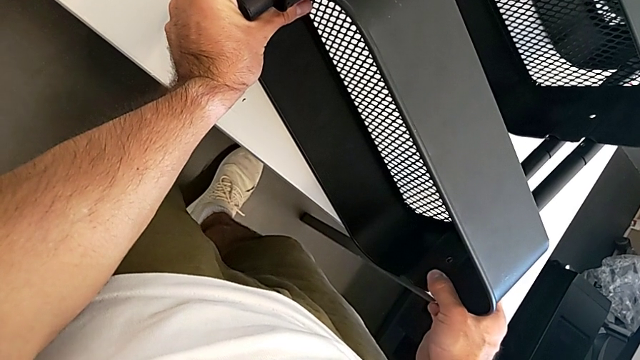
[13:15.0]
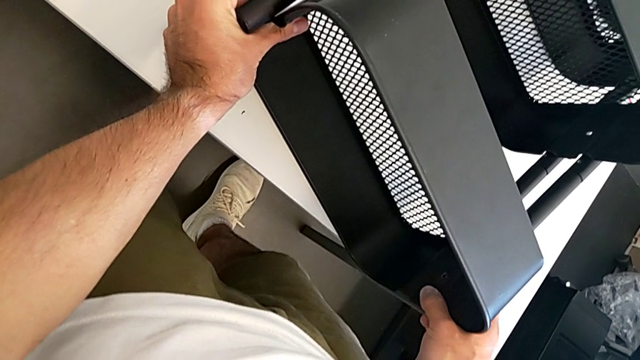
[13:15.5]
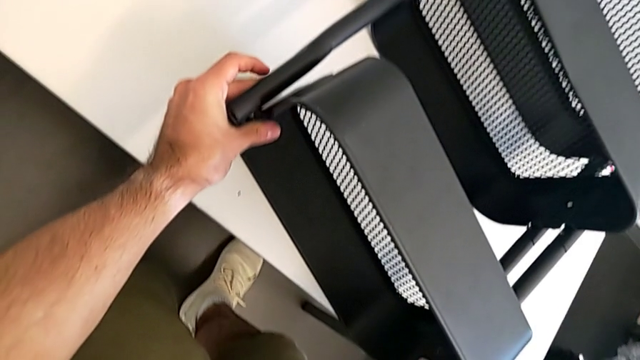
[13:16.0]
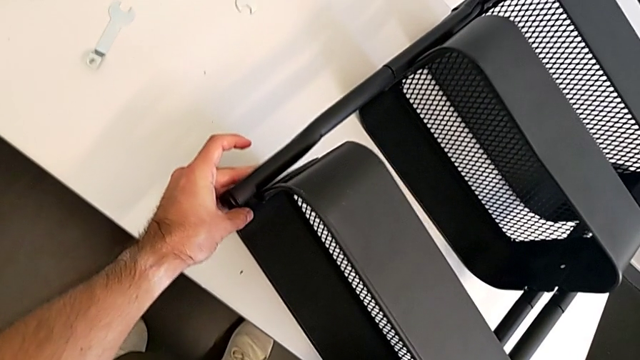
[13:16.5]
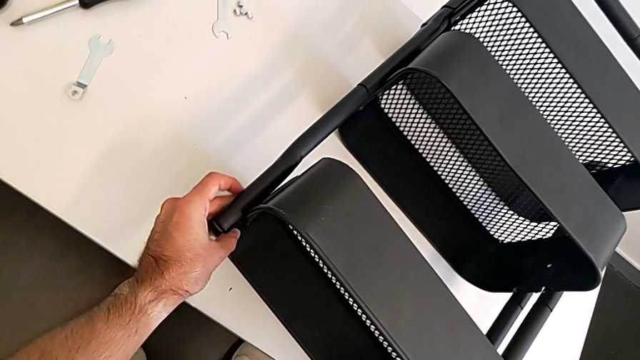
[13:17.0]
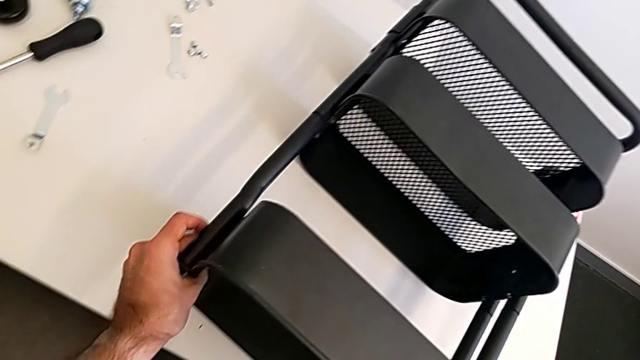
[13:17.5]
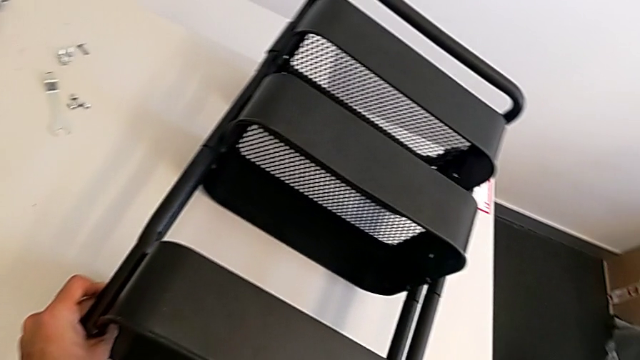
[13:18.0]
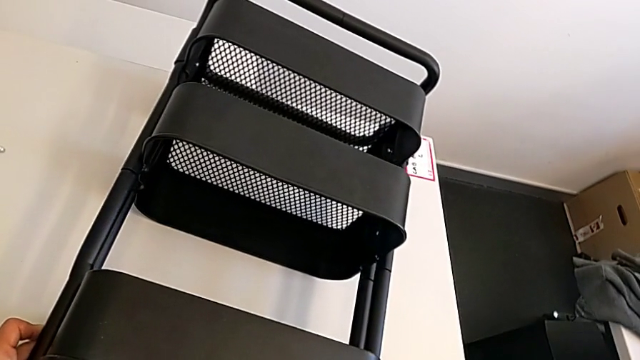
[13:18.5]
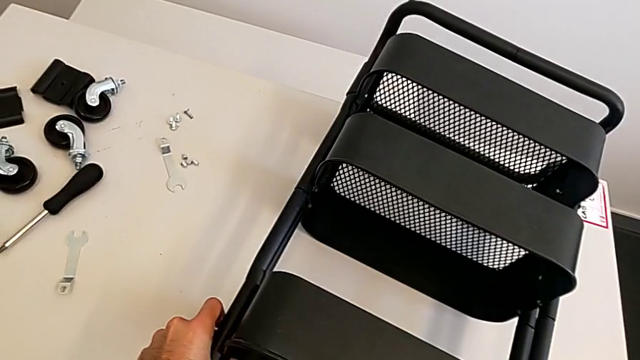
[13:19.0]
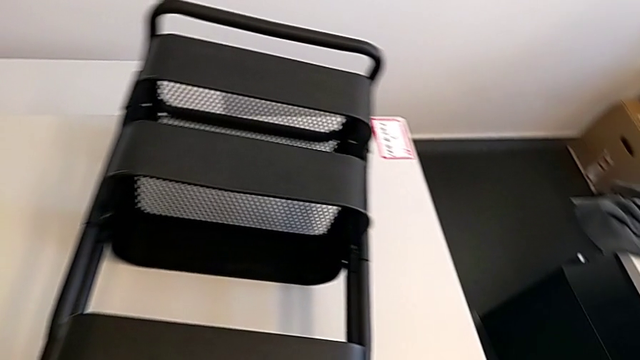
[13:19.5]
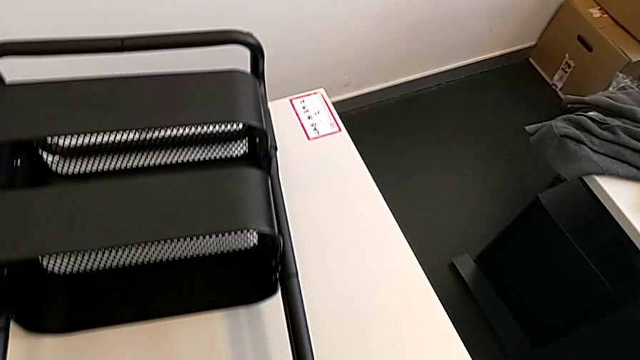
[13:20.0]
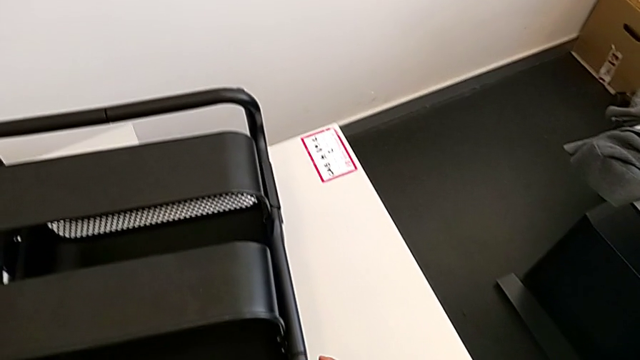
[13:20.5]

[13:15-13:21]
The camera wearer is aligning the two trays. They keep aligning the top grid tray.

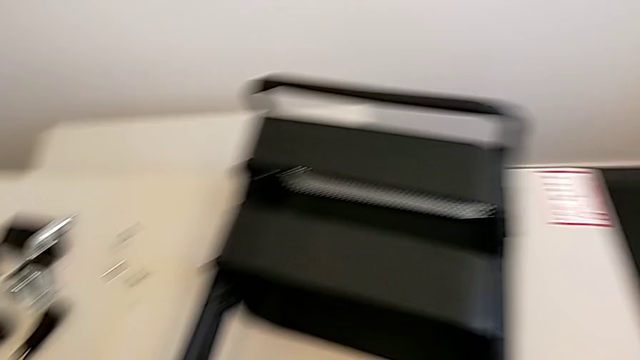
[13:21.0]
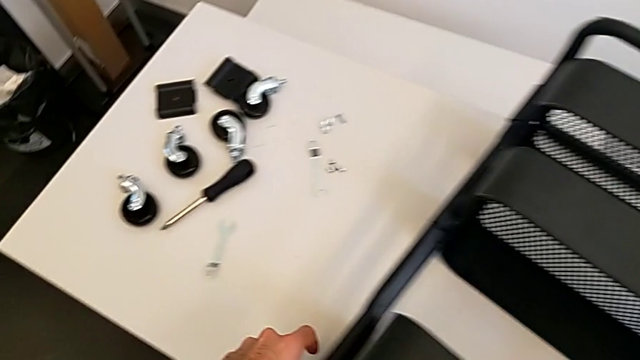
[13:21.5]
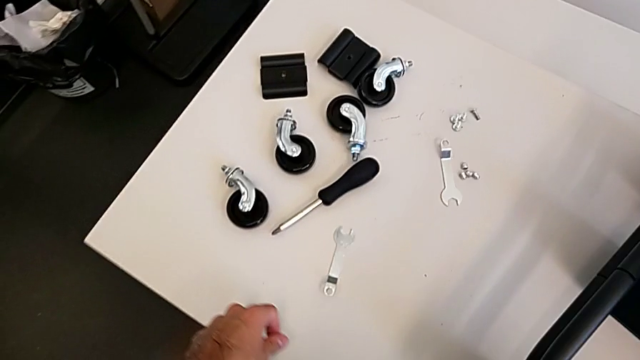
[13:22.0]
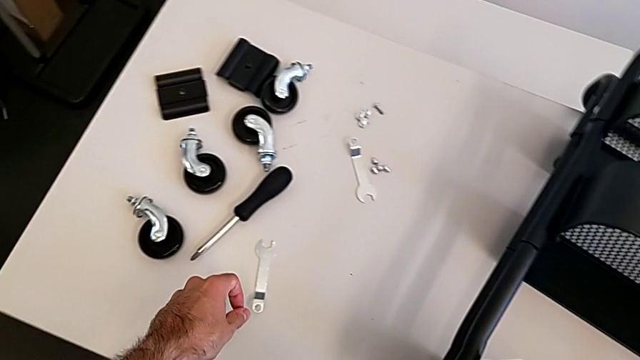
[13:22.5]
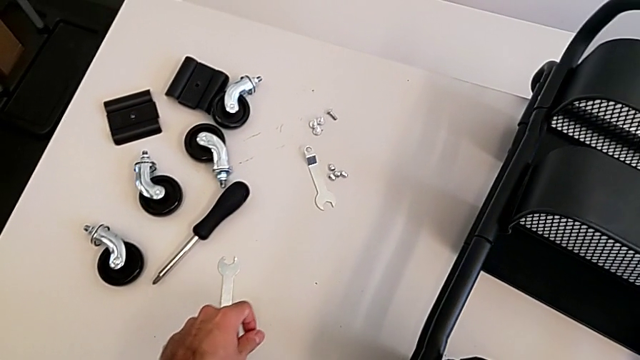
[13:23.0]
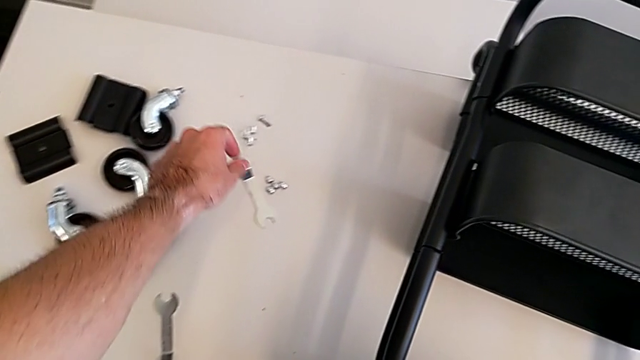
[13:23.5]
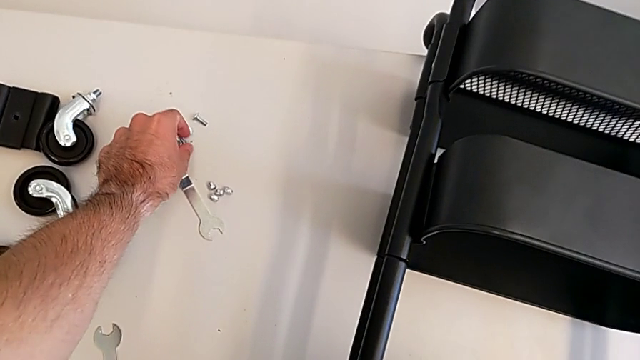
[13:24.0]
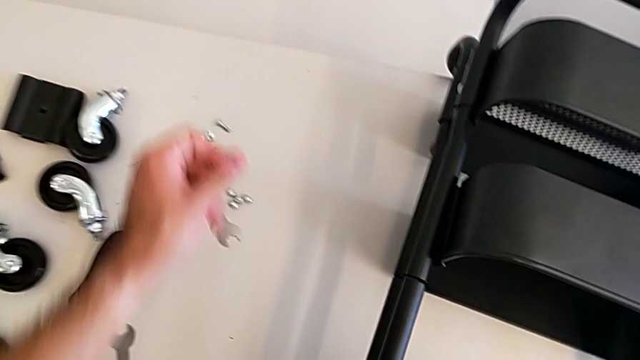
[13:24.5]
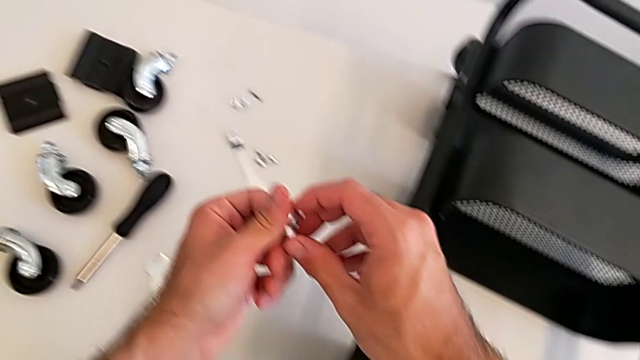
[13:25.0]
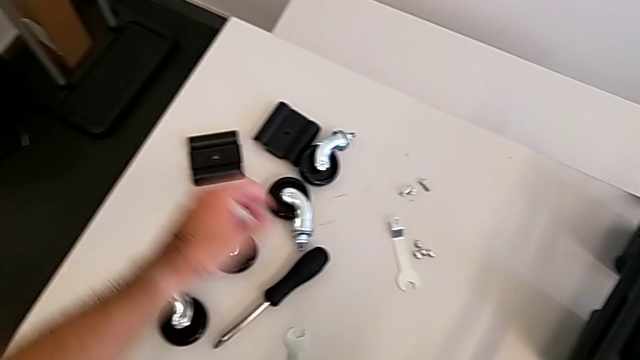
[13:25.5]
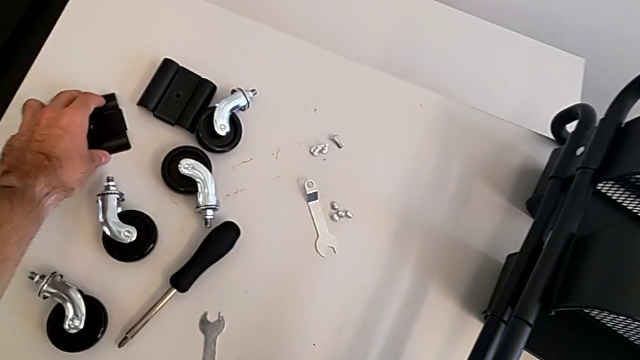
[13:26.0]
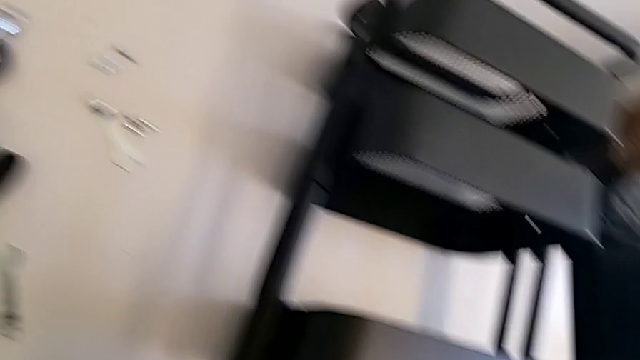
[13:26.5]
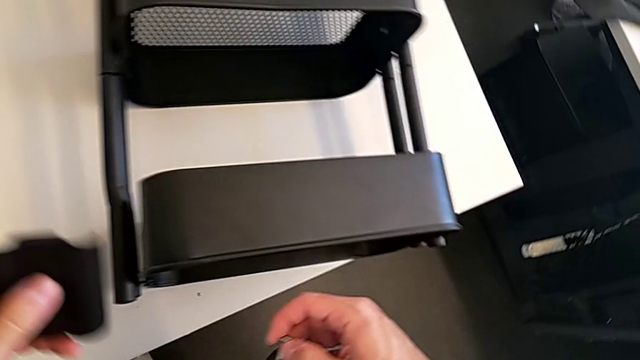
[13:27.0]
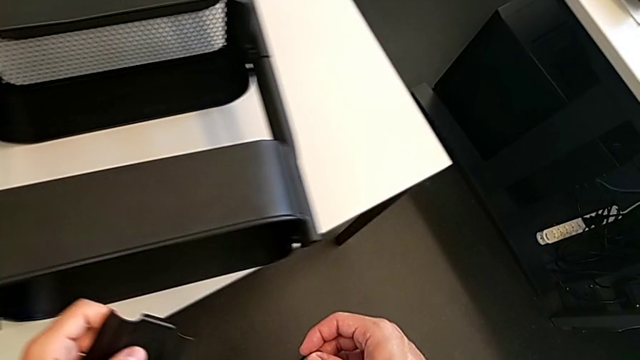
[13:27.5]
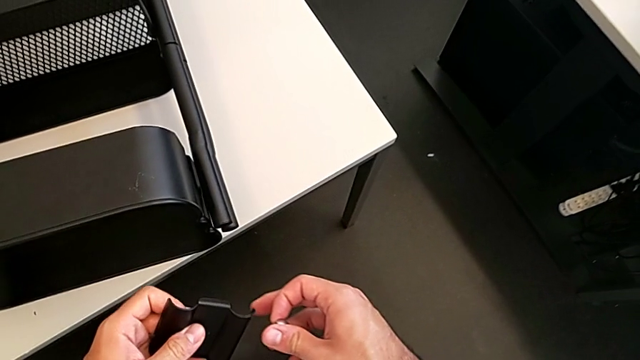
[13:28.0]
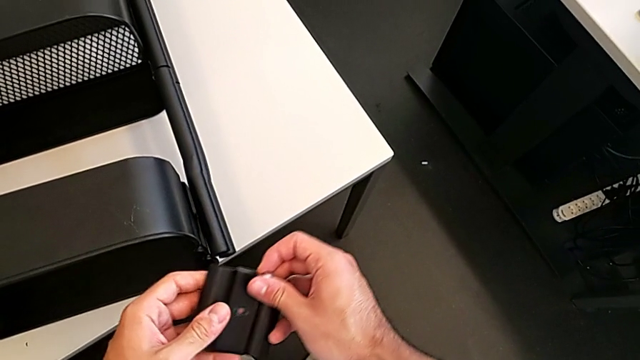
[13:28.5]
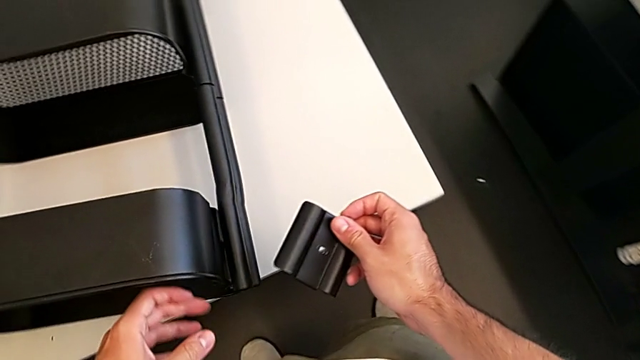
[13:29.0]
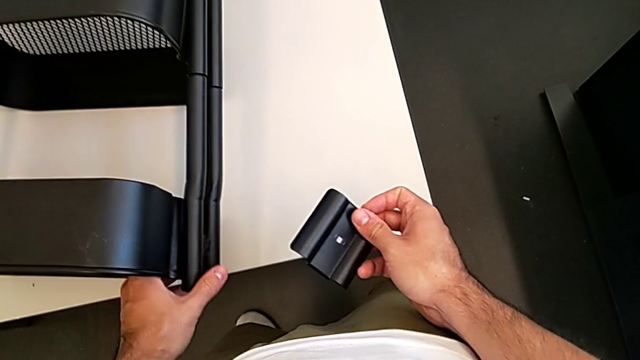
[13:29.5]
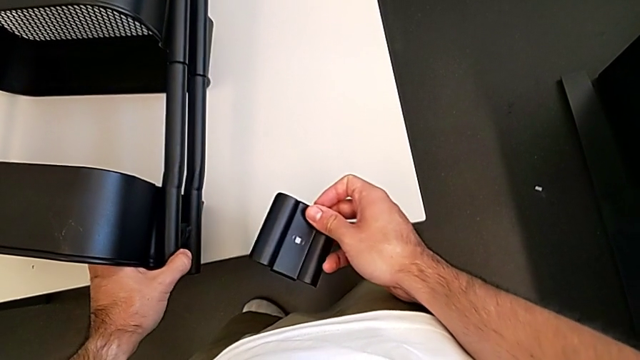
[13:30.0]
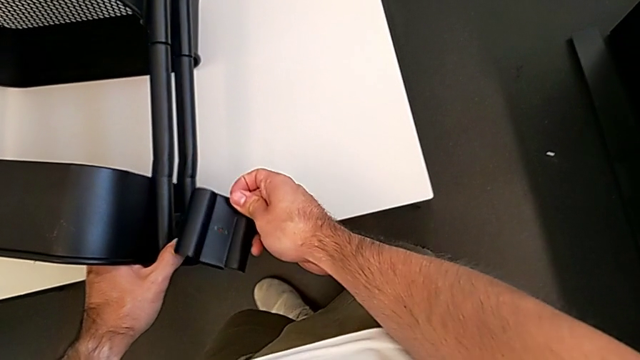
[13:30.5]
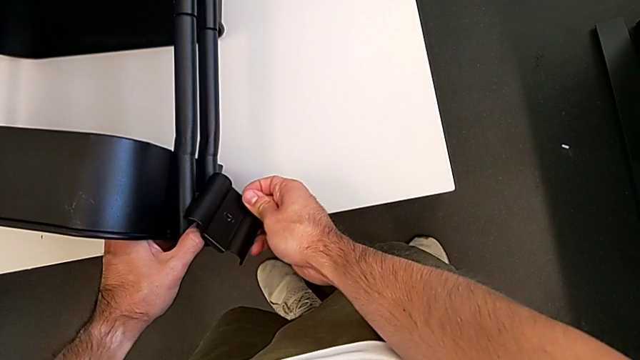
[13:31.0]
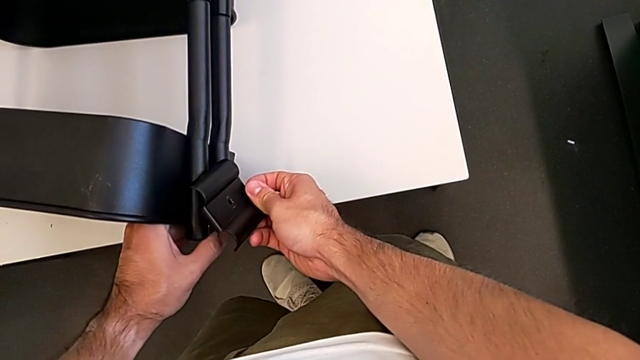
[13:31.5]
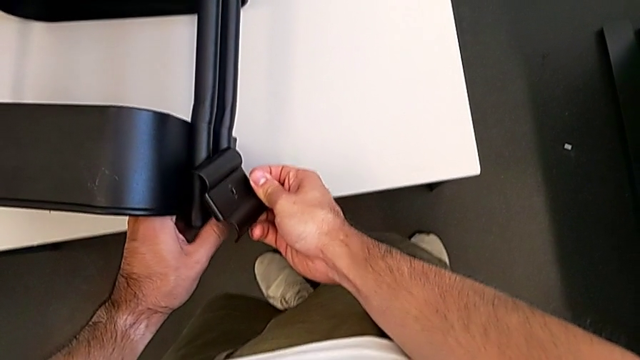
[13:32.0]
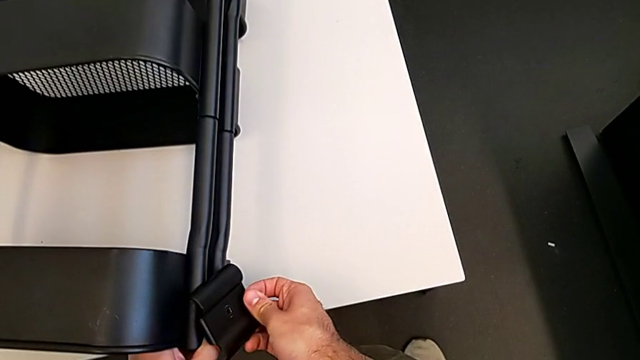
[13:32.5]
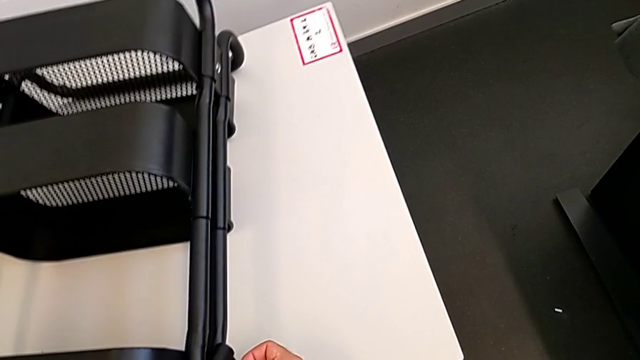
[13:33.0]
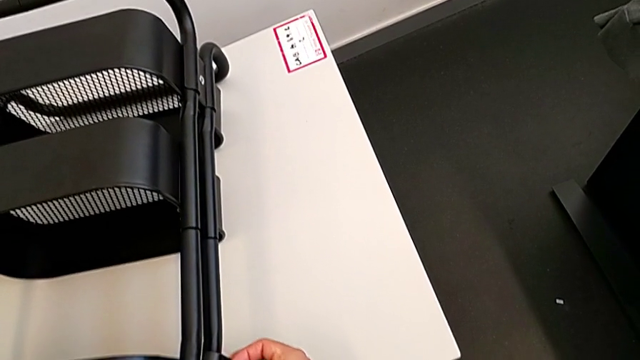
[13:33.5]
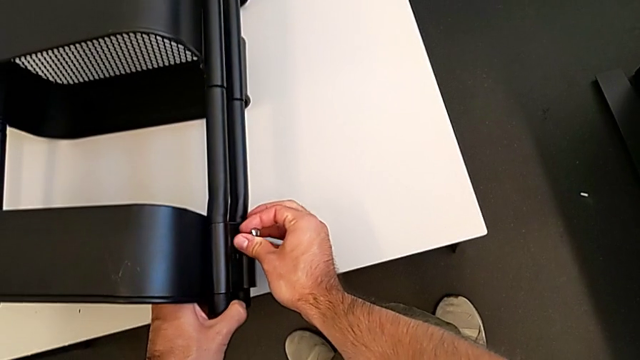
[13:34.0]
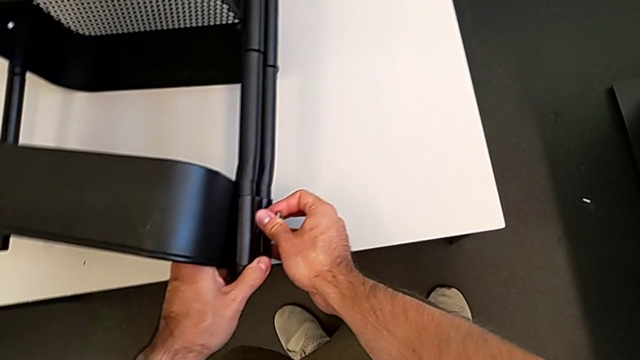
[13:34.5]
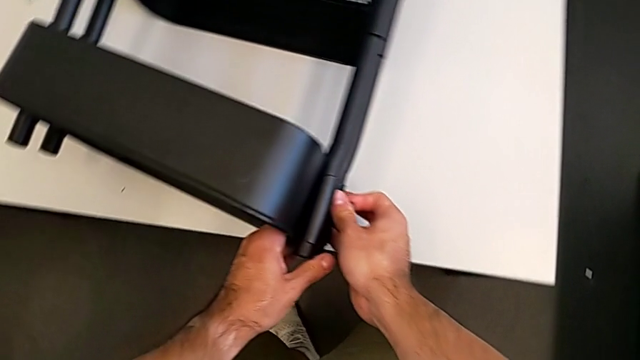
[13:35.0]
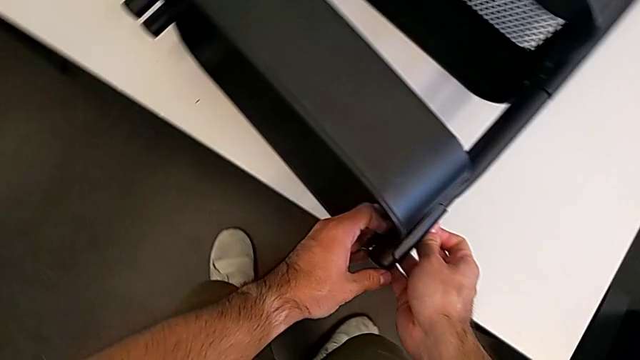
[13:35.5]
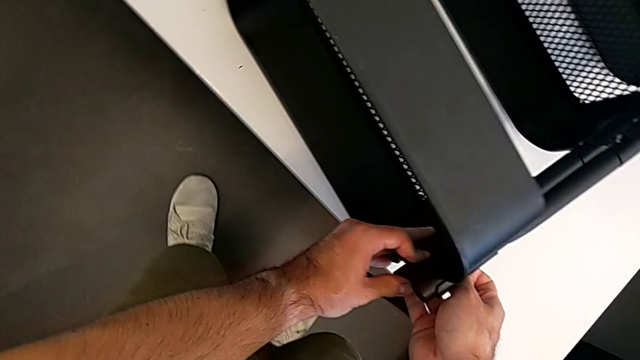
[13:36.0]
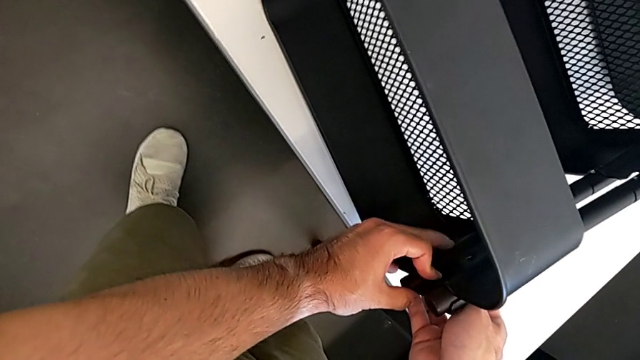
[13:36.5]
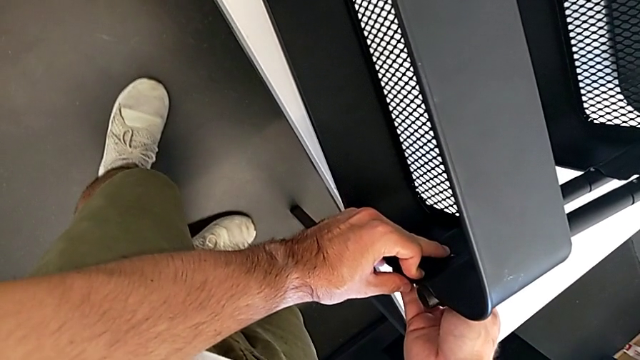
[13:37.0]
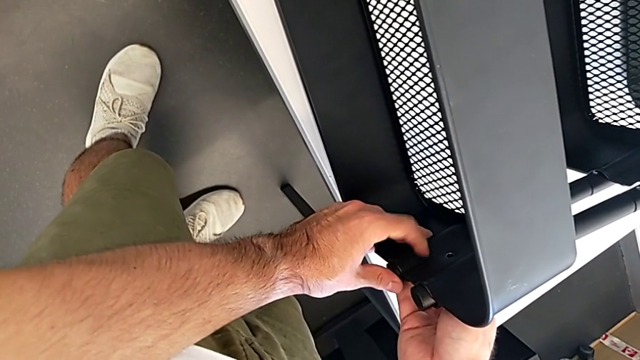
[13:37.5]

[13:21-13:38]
The camera wearer is screwing the top grid tray. They grab the screw, grab the bracket, stack the first bracket and align the first bracket.
